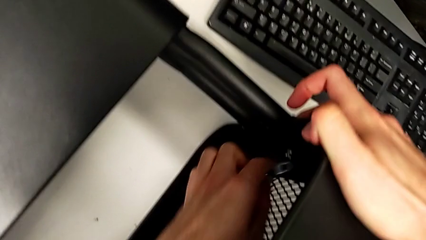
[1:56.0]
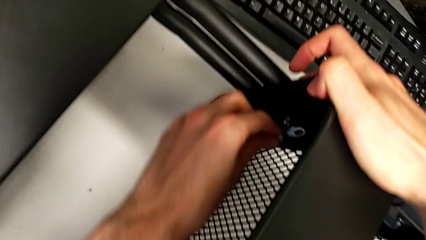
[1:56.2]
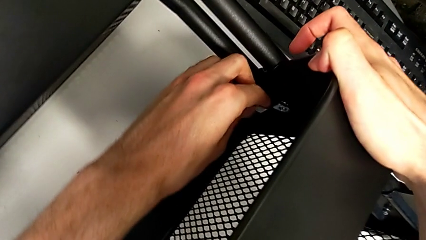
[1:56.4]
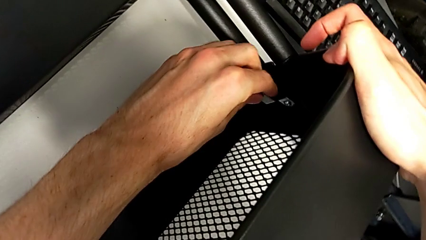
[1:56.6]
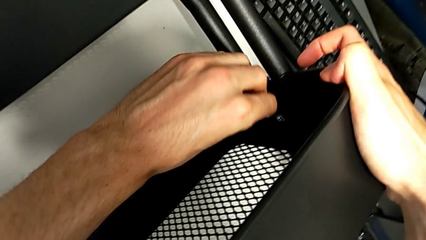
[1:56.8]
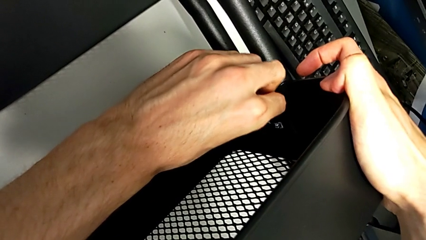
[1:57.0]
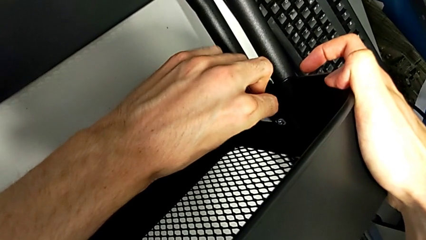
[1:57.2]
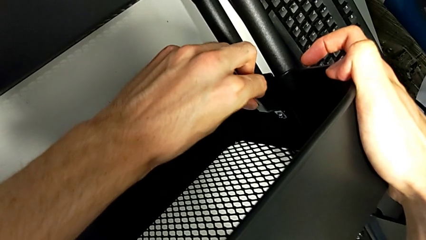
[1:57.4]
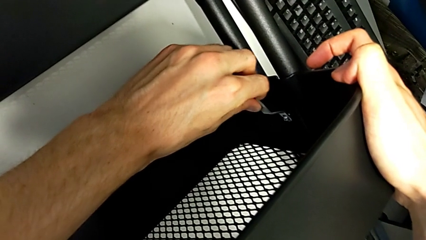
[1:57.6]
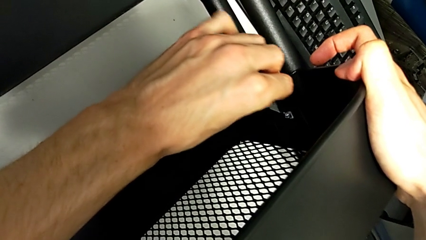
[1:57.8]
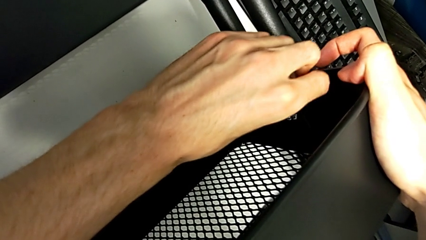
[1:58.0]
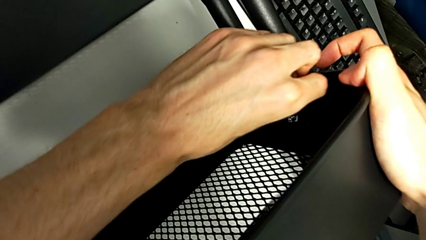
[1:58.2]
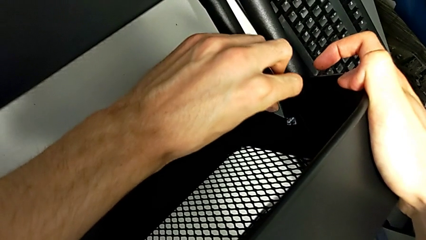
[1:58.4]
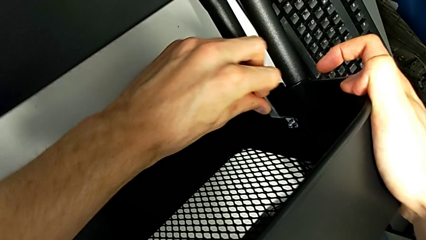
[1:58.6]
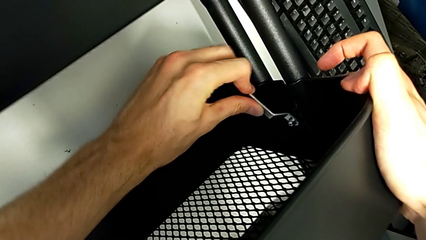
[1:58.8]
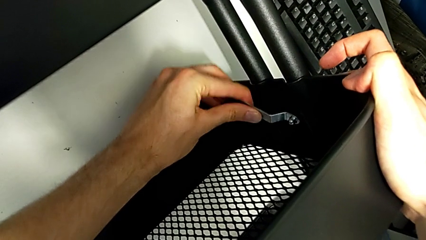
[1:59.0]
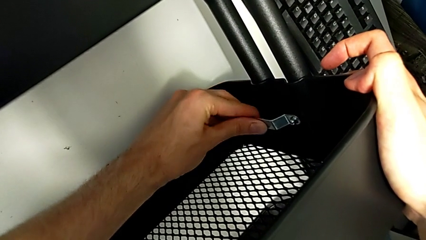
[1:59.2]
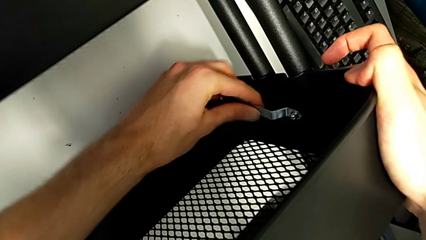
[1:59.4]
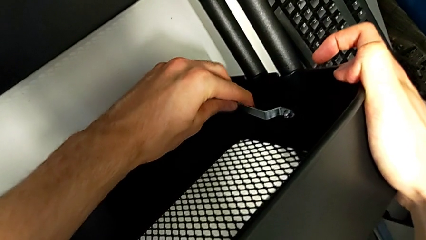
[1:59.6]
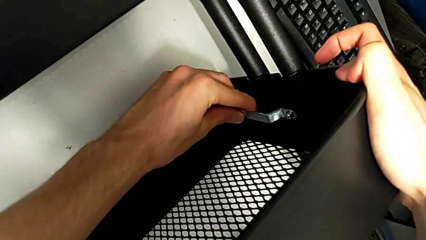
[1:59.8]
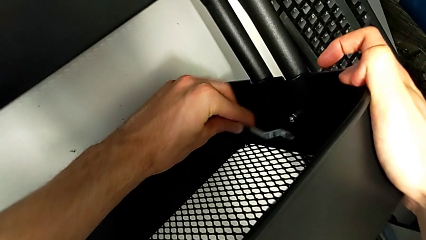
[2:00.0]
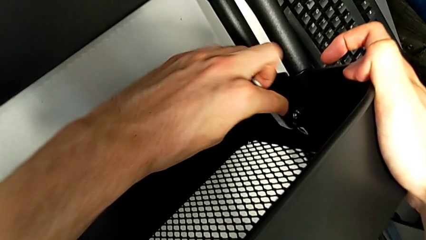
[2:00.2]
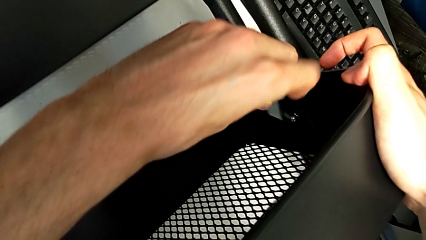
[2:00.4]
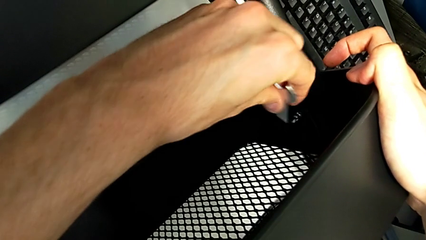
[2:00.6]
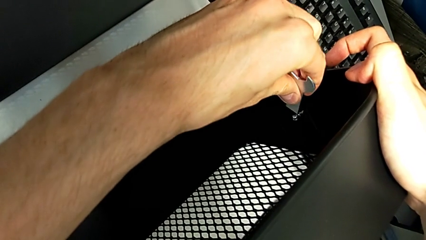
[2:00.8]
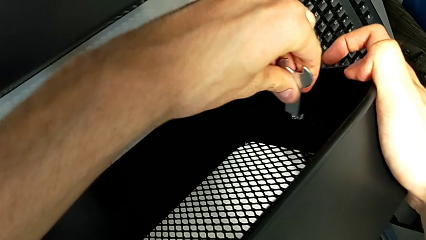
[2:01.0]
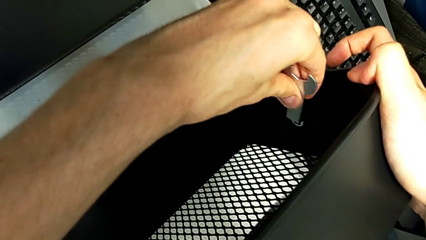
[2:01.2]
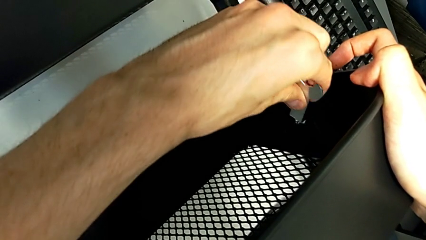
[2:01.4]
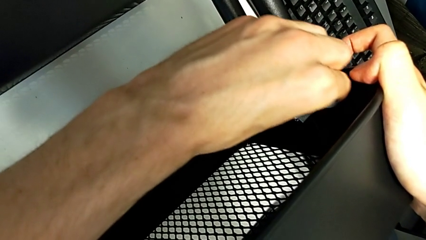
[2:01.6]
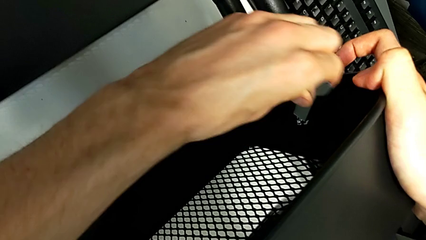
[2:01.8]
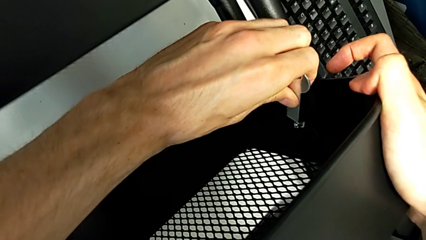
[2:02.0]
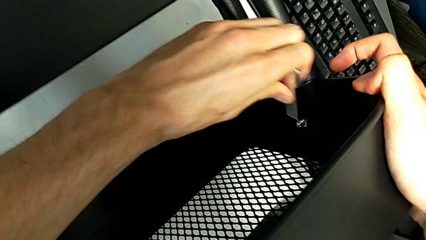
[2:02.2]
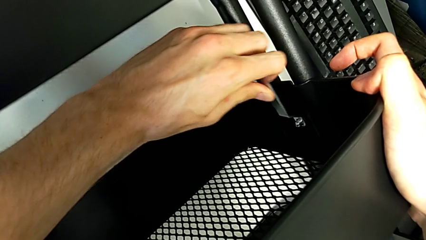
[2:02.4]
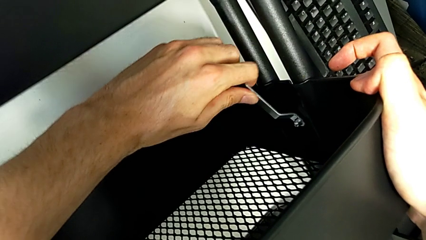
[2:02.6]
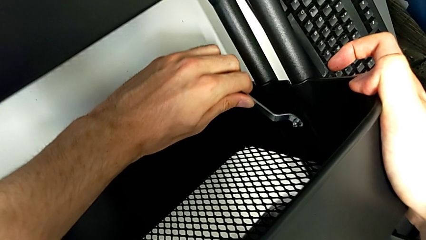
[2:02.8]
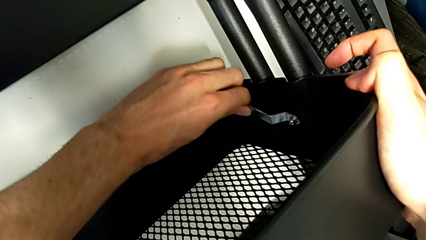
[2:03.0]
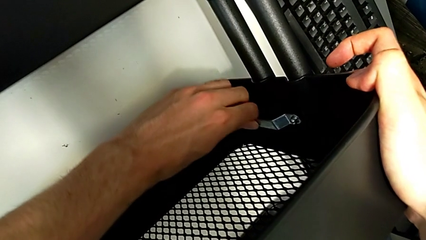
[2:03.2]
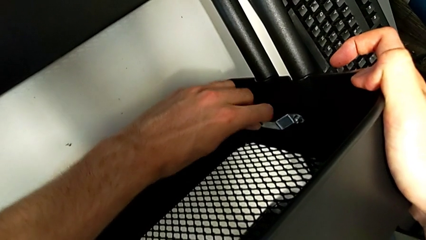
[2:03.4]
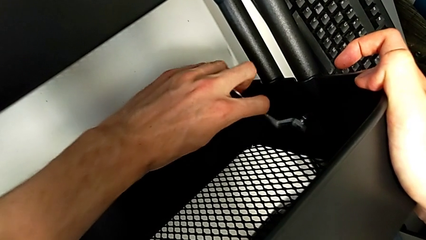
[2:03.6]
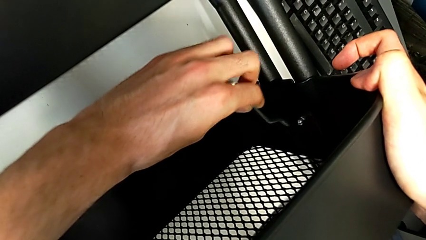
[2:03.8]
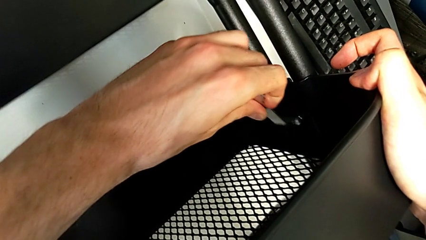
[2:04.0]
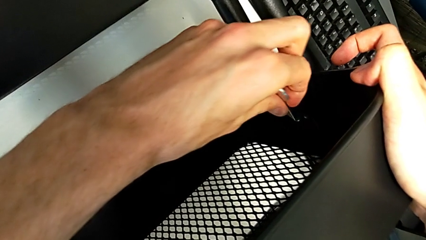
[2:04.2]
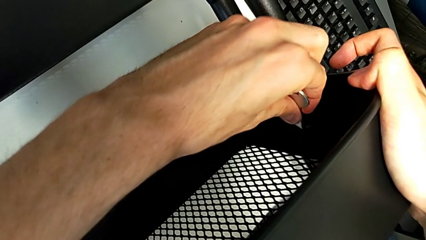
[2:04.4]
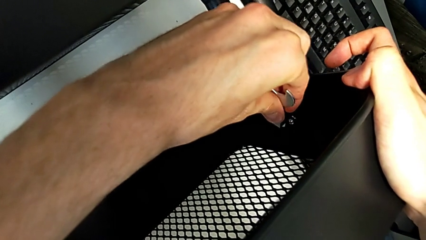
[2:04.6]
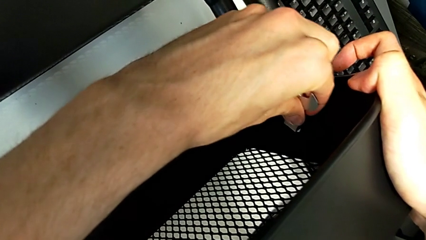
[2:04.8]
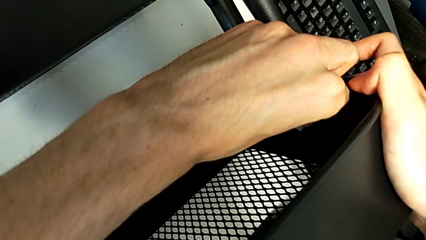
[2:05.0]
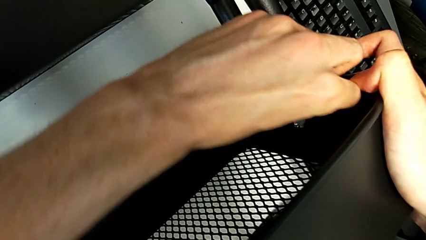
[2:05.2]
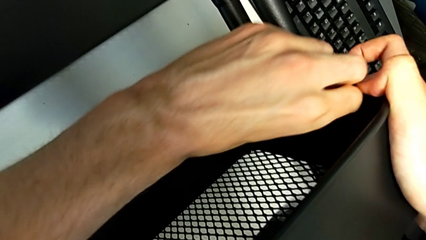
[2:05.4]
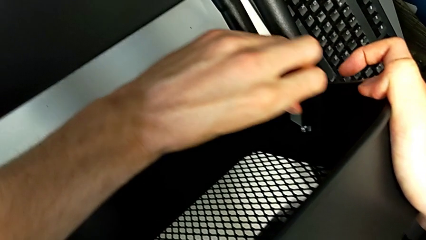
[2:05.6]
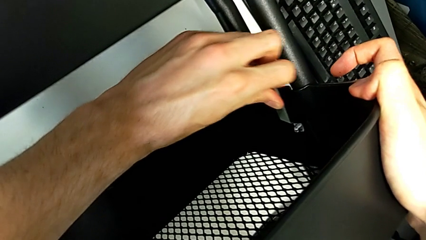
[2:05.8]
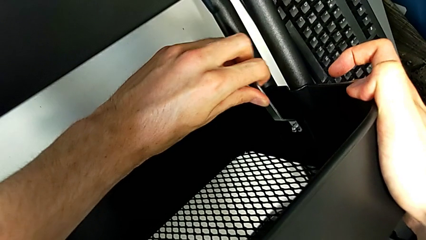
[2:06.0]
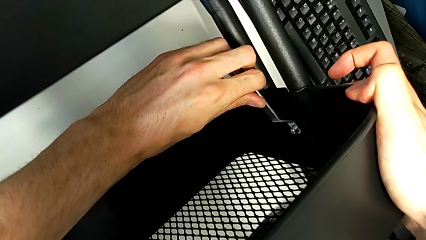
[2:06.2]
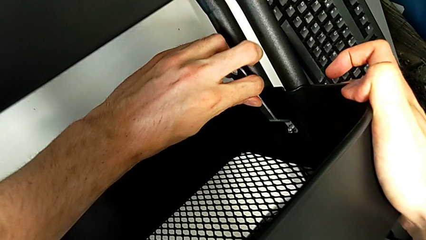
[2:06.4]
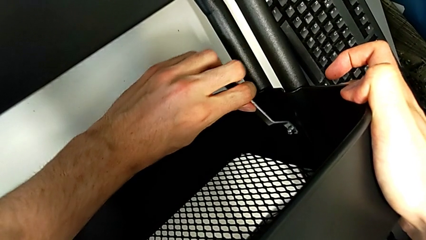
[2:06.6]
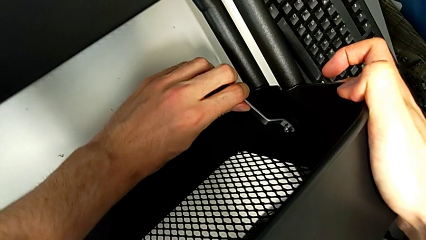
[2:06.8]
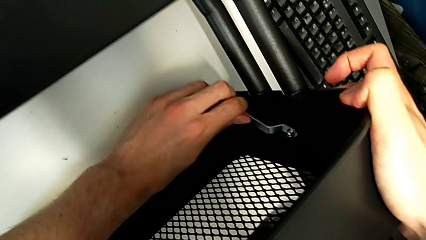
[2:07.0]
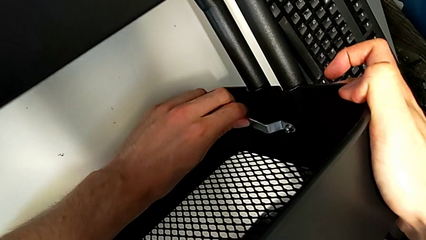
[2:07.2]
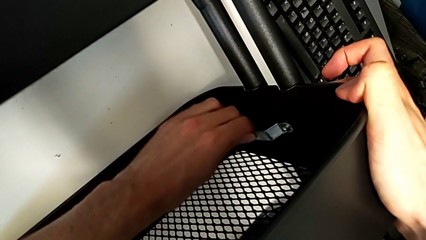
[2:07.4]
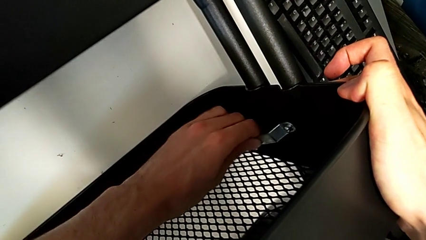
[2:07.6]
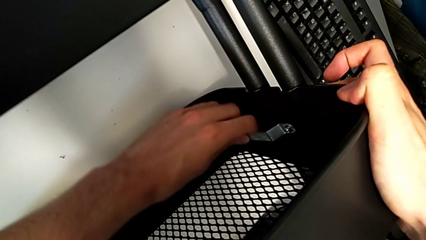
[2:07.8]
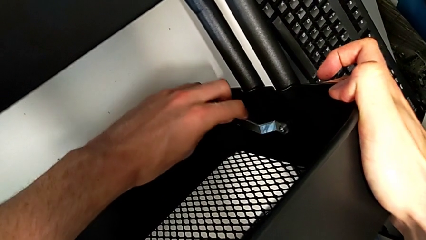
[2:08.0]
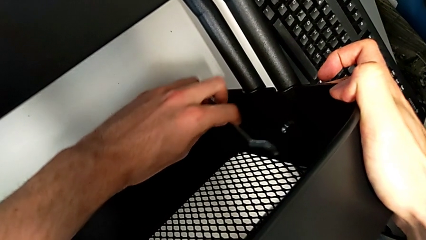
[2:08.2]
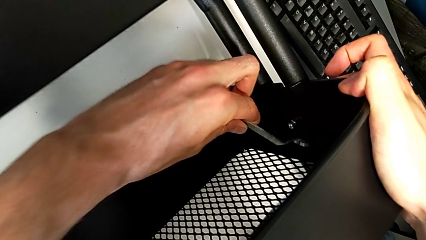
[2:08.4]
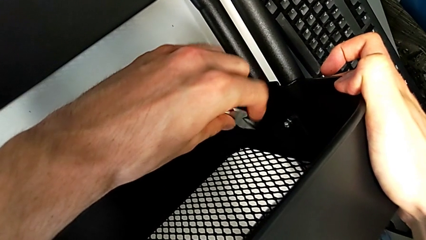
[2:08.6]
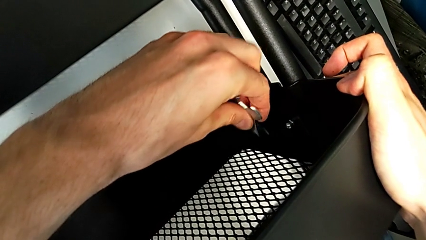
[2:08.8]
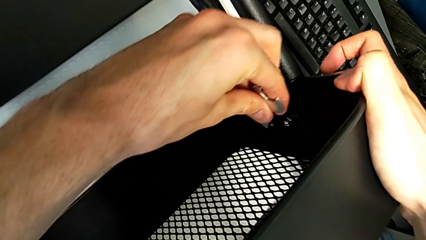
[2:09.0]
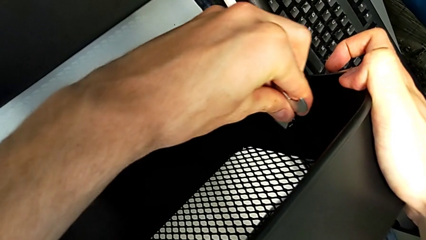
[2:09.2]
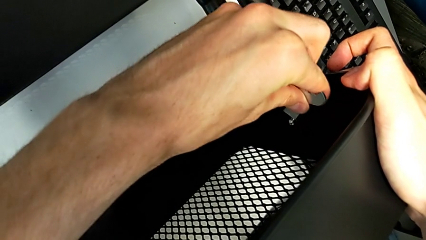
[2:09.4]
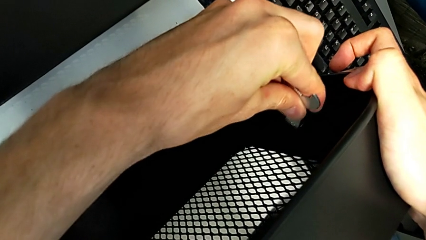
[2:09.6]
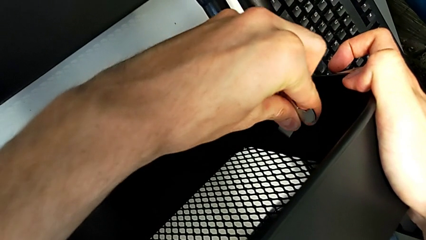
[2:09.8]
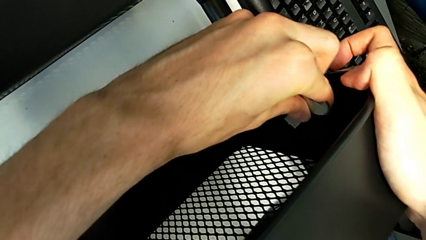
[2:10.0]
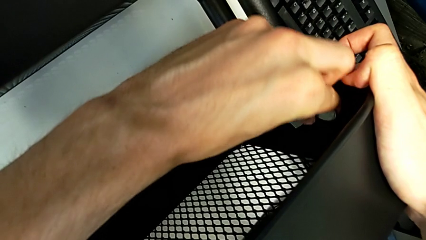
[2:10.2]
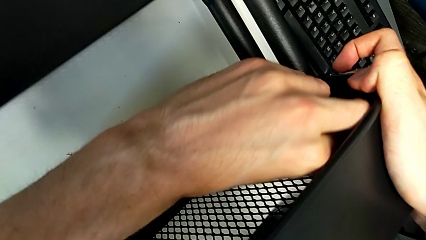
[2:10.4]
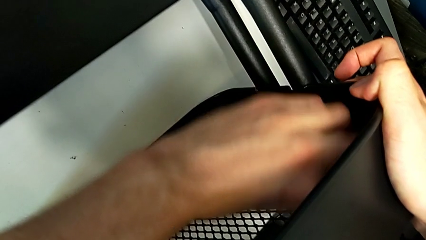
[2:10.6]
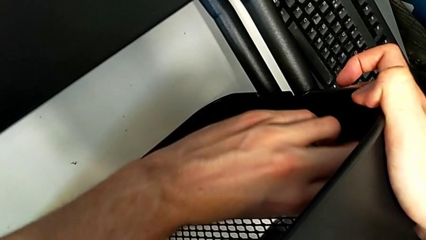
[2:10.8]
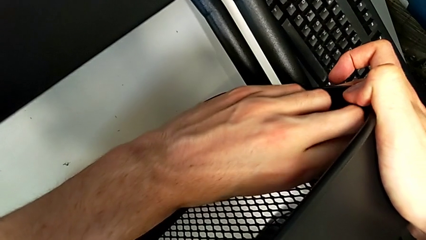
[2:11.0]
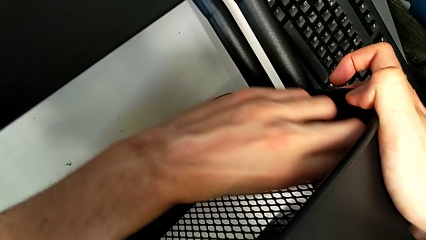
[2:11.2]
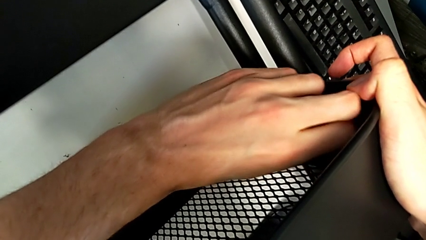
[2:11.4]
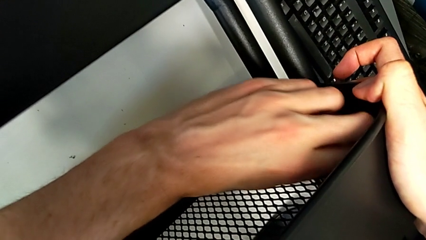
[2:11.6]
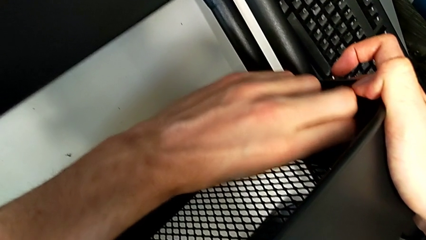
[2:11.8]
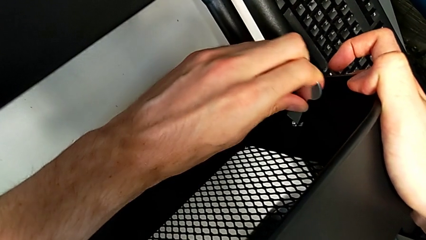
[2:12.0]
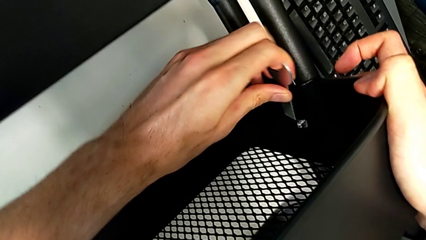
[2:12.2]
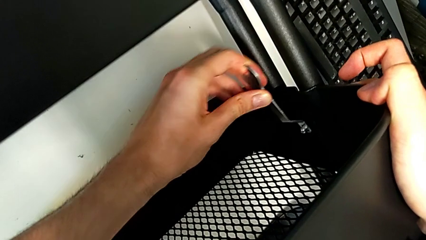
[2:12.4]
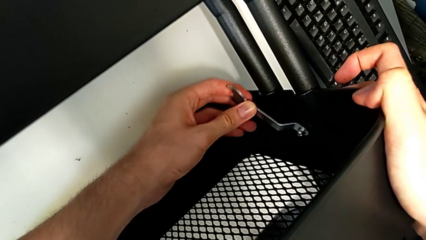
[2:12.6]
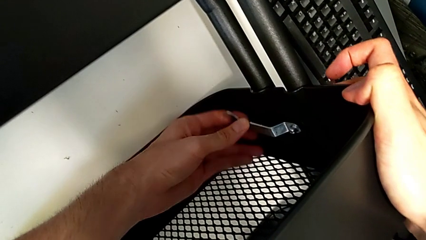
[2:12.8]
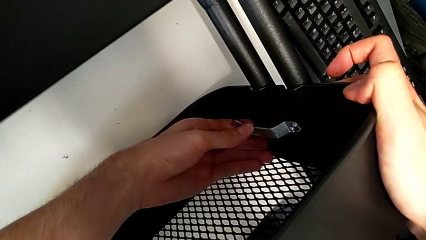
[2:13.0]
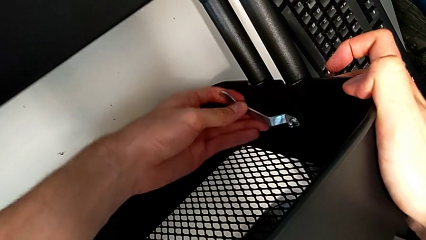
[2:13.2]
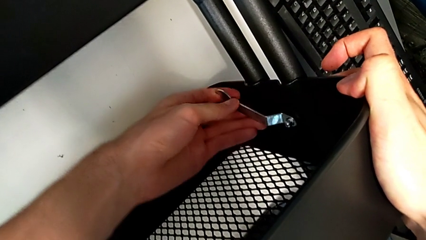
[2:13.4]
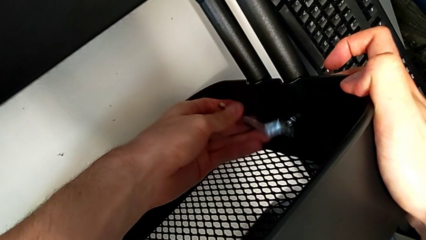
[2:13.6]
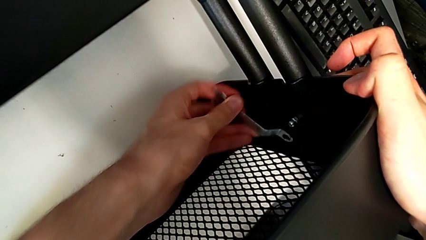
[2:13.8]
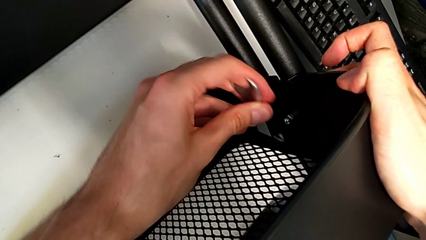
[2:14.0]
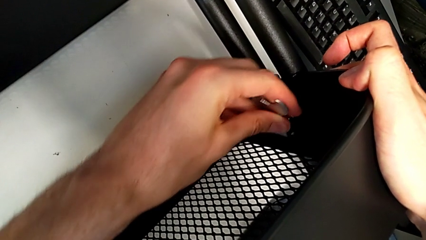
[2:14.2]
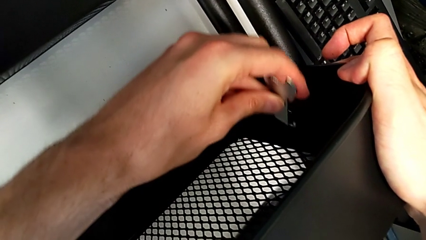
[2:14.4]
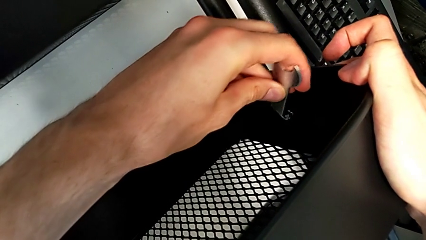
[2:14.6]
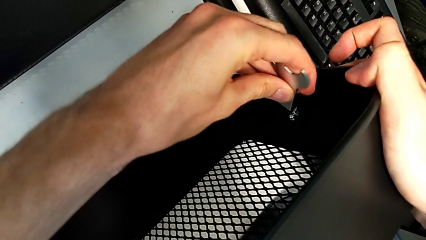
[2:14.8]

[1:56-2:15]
The camera wearer is disassembling the screws of the middle tray. They keep unscrewing the second bracket.
